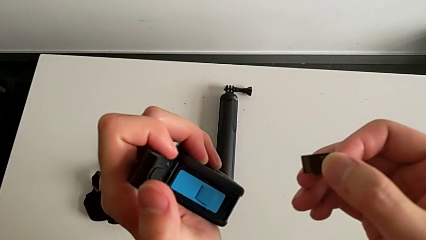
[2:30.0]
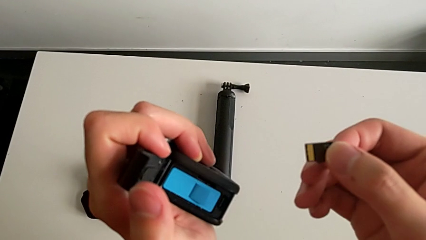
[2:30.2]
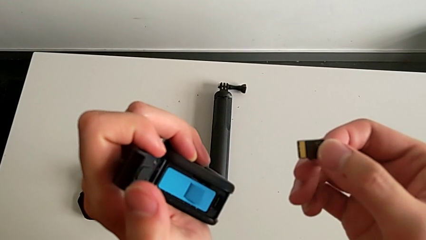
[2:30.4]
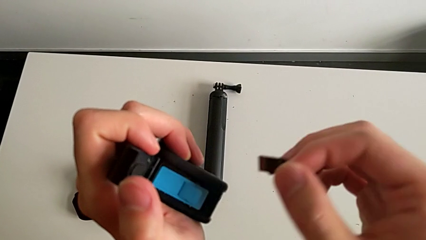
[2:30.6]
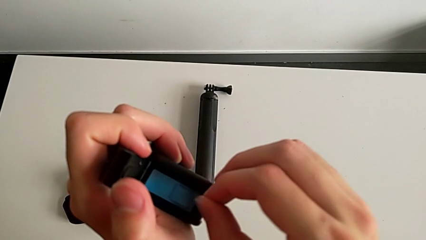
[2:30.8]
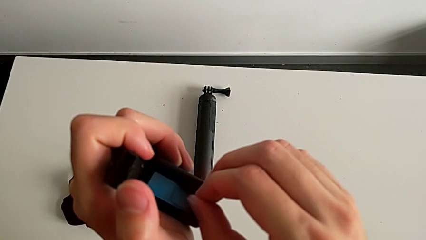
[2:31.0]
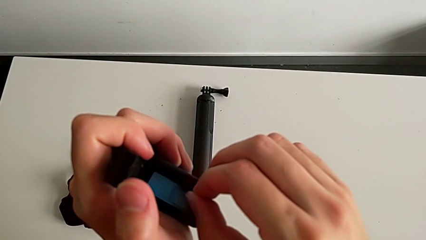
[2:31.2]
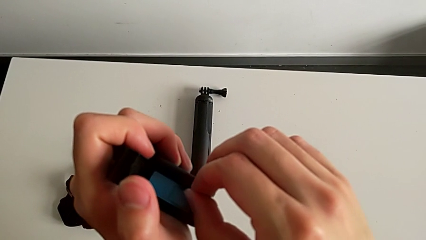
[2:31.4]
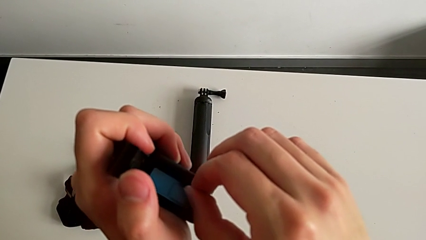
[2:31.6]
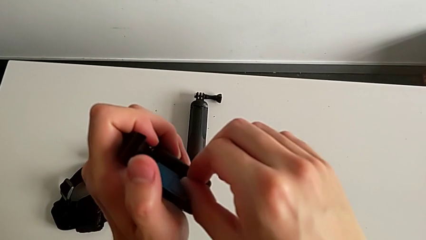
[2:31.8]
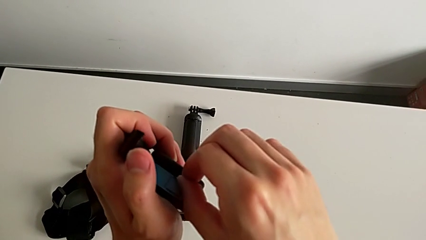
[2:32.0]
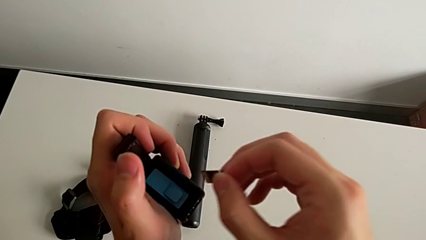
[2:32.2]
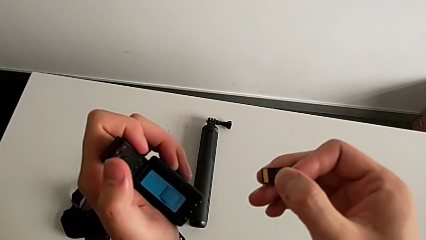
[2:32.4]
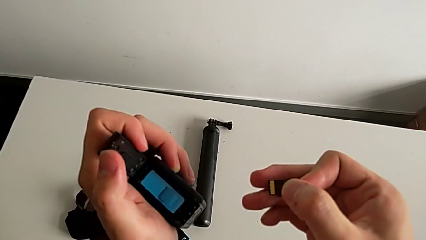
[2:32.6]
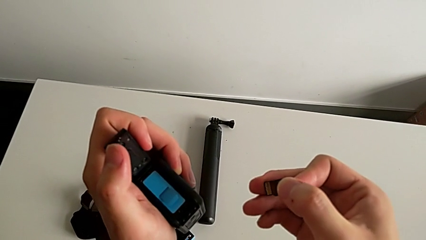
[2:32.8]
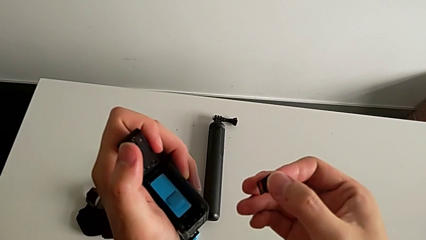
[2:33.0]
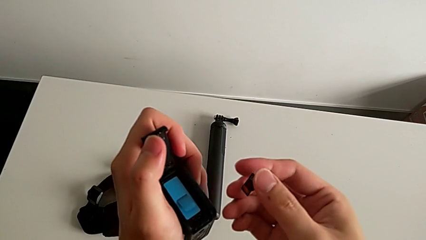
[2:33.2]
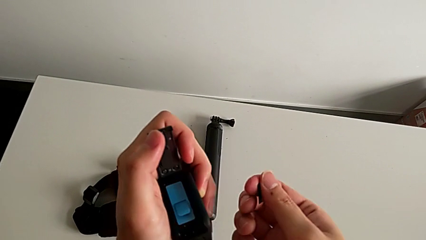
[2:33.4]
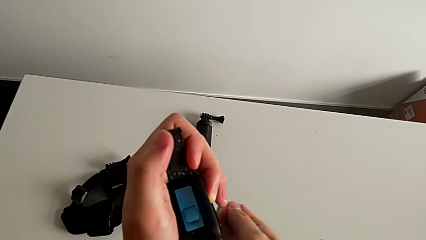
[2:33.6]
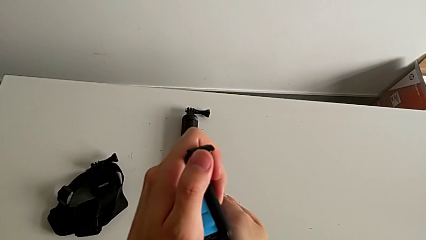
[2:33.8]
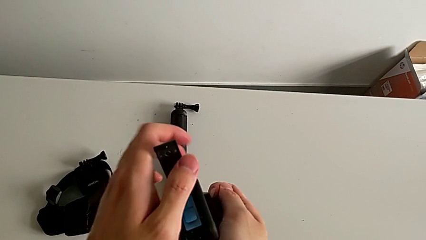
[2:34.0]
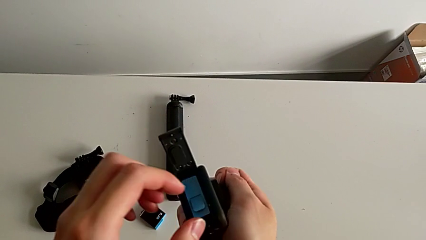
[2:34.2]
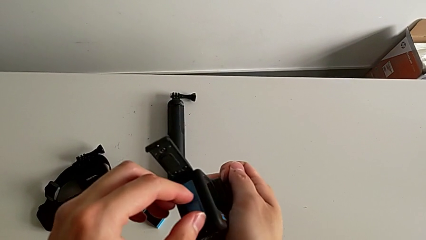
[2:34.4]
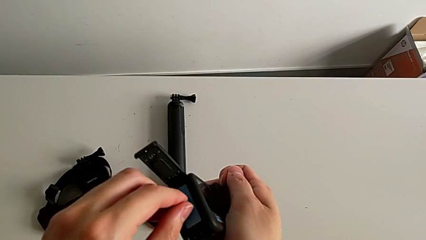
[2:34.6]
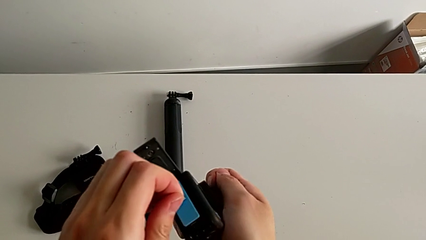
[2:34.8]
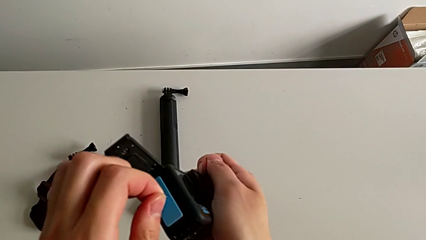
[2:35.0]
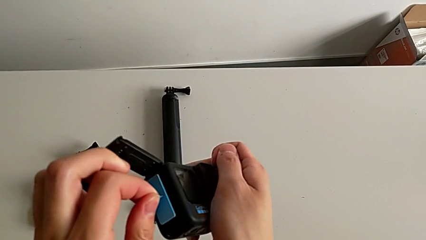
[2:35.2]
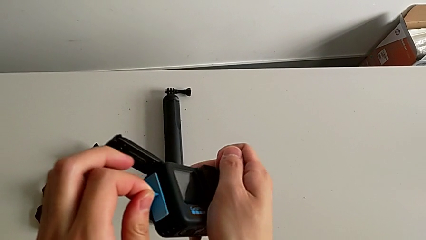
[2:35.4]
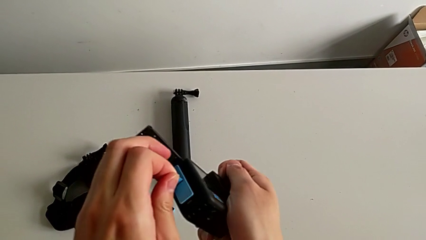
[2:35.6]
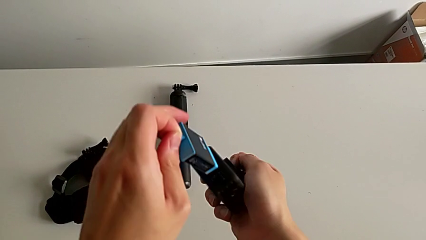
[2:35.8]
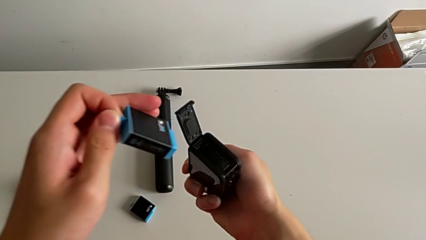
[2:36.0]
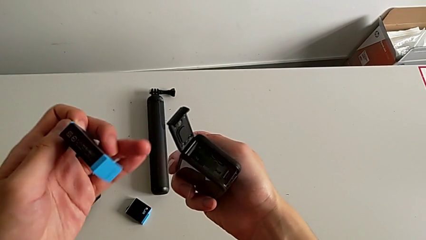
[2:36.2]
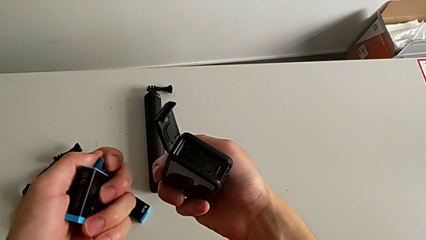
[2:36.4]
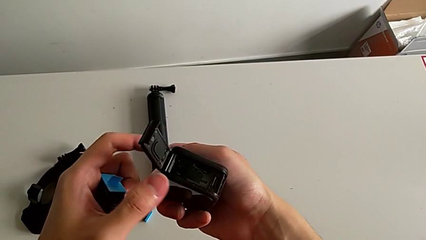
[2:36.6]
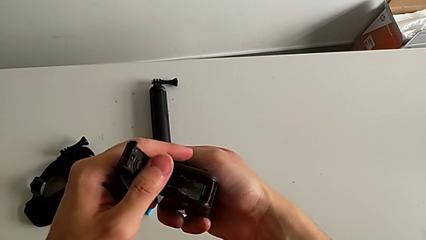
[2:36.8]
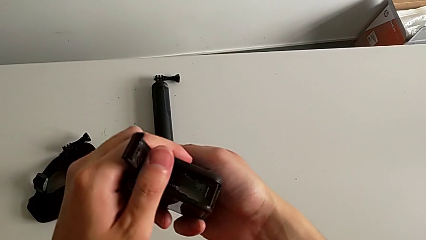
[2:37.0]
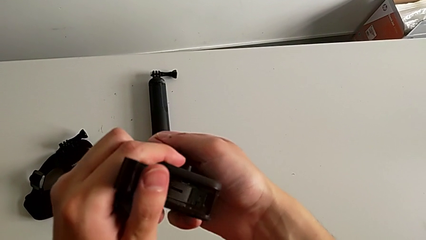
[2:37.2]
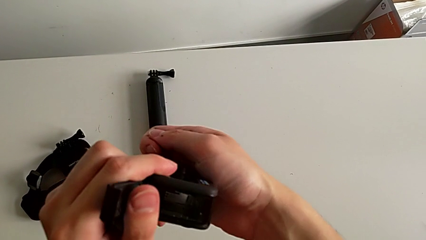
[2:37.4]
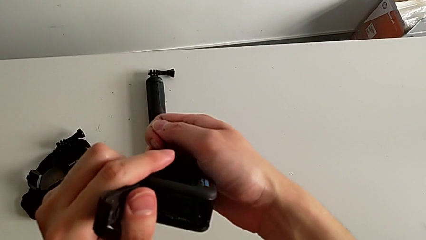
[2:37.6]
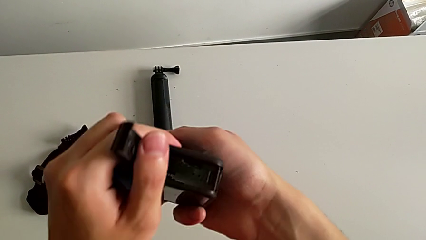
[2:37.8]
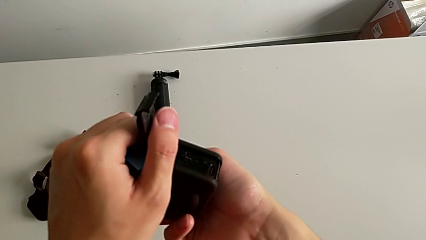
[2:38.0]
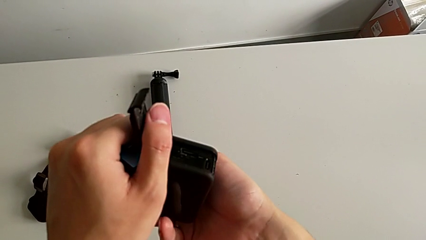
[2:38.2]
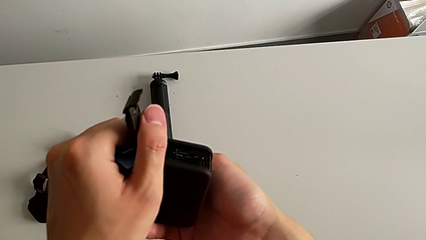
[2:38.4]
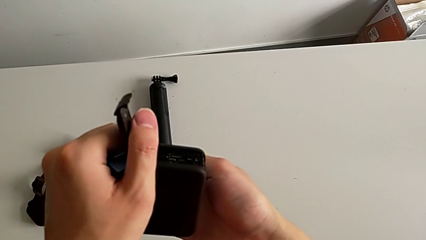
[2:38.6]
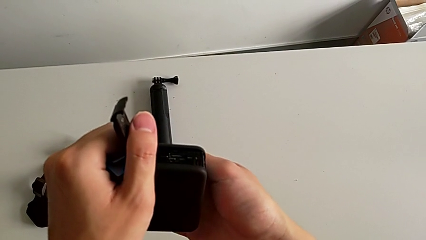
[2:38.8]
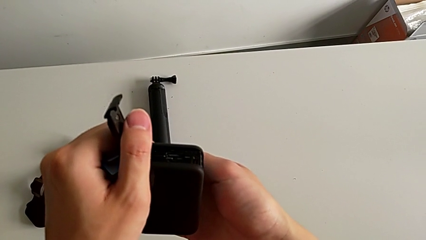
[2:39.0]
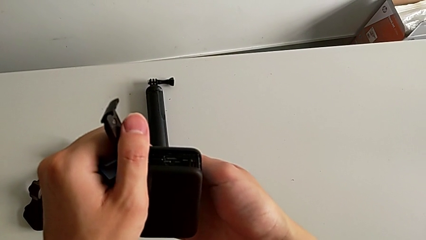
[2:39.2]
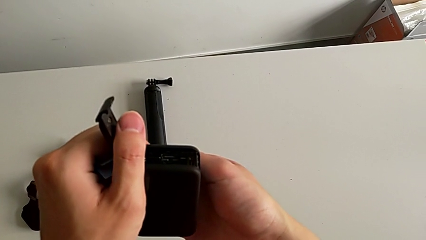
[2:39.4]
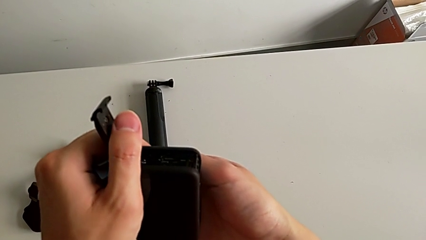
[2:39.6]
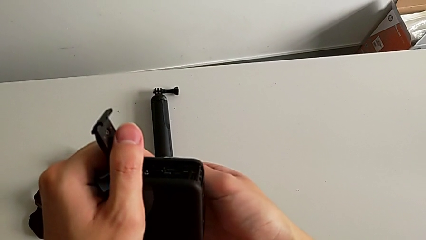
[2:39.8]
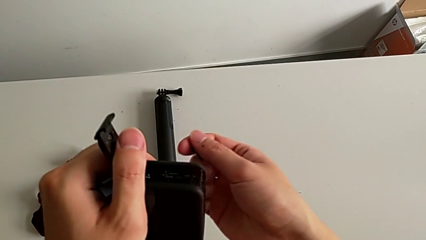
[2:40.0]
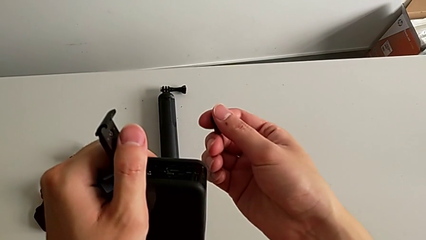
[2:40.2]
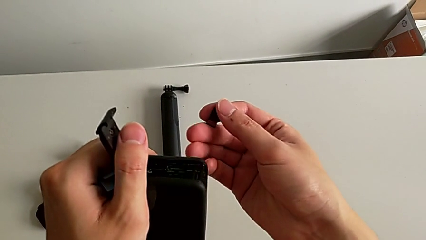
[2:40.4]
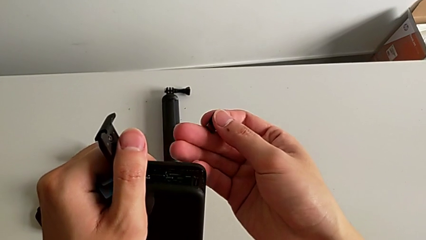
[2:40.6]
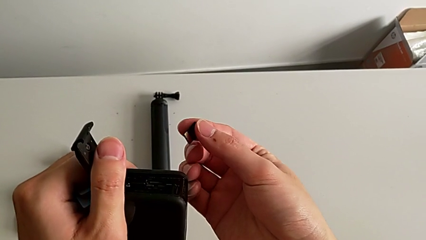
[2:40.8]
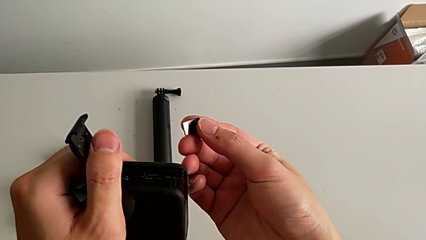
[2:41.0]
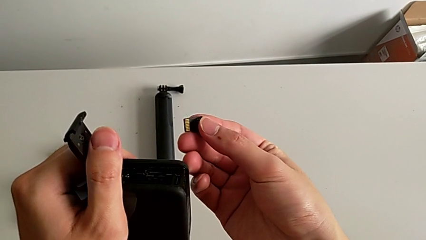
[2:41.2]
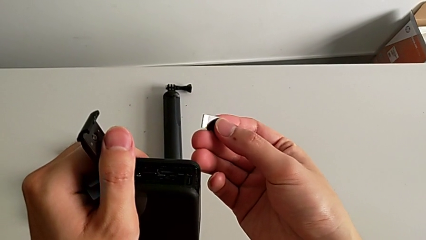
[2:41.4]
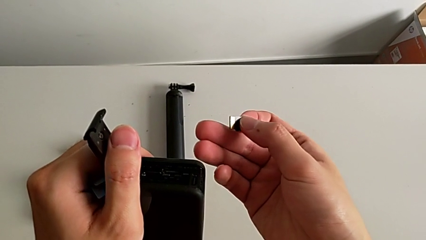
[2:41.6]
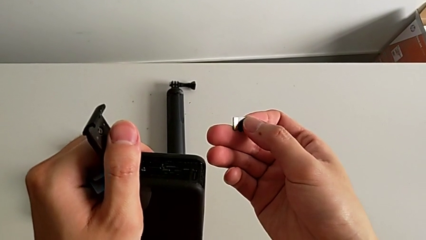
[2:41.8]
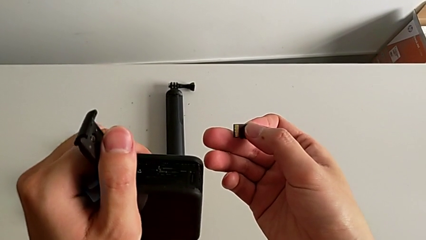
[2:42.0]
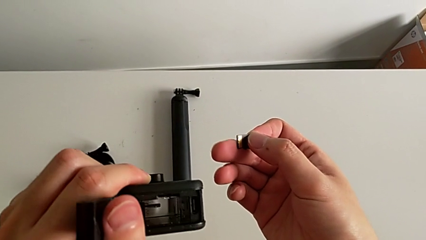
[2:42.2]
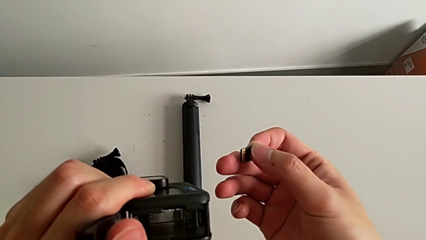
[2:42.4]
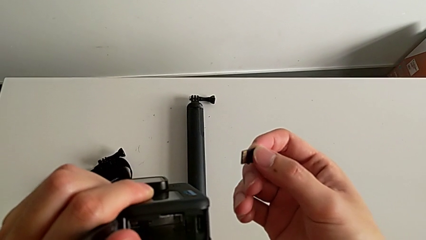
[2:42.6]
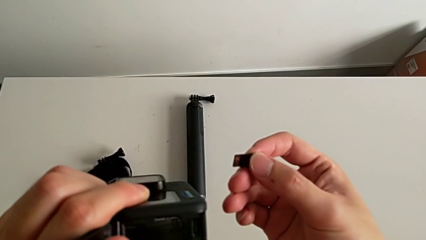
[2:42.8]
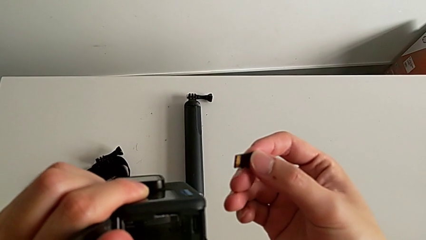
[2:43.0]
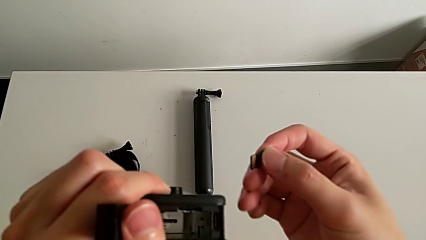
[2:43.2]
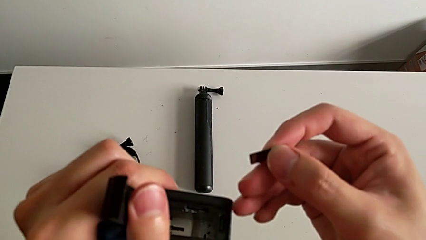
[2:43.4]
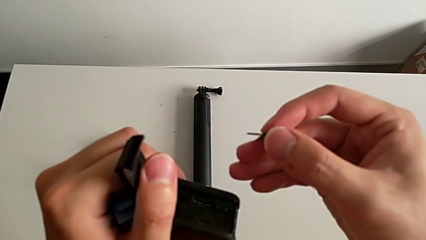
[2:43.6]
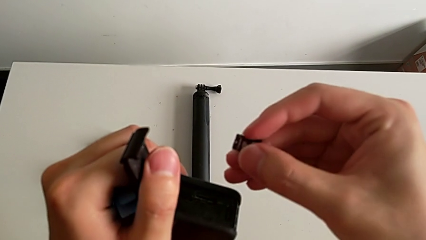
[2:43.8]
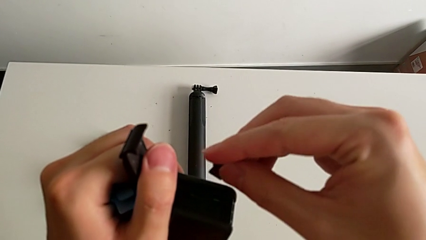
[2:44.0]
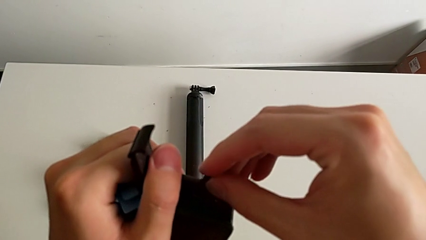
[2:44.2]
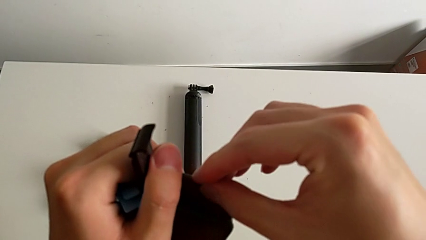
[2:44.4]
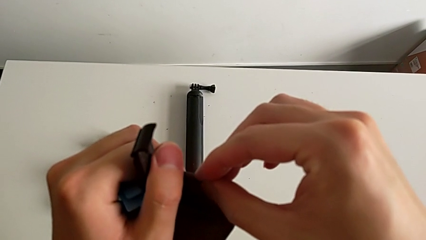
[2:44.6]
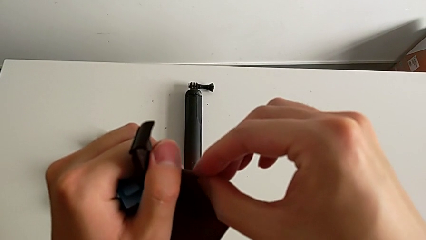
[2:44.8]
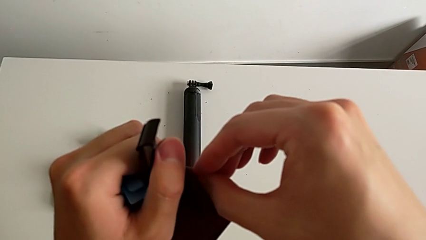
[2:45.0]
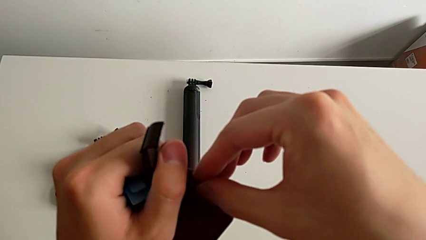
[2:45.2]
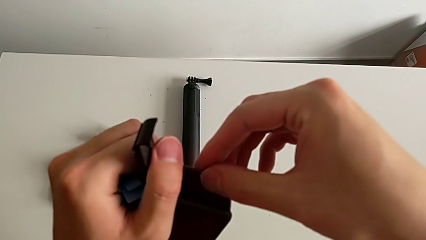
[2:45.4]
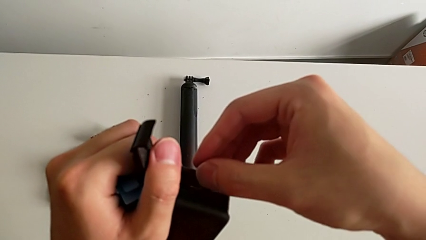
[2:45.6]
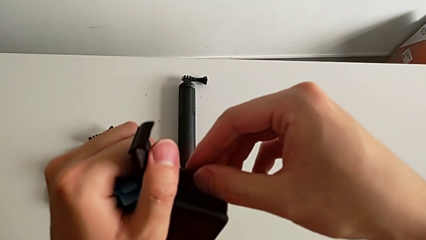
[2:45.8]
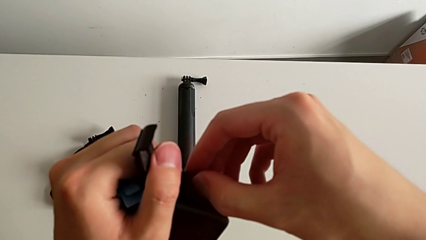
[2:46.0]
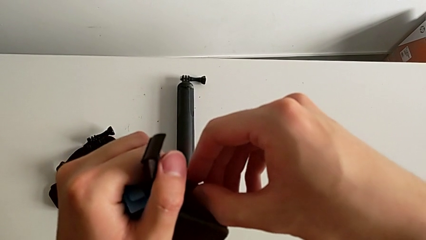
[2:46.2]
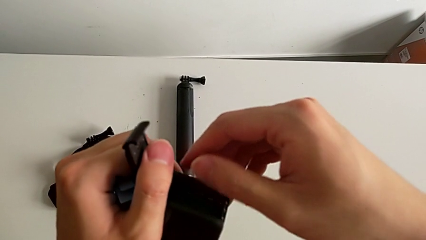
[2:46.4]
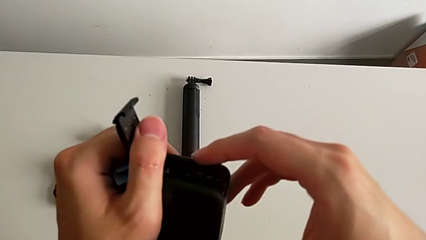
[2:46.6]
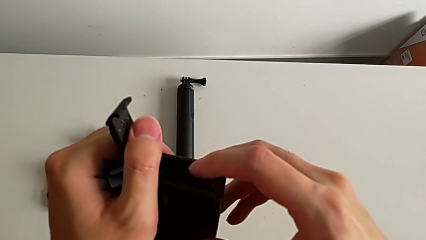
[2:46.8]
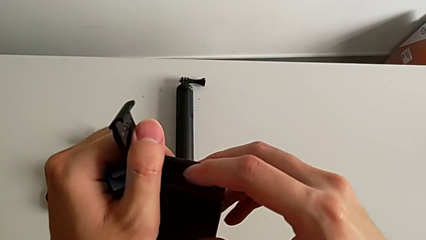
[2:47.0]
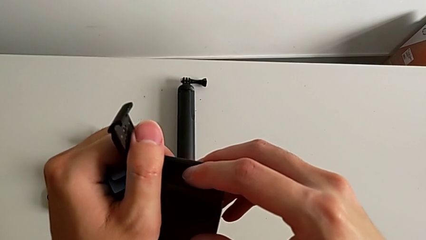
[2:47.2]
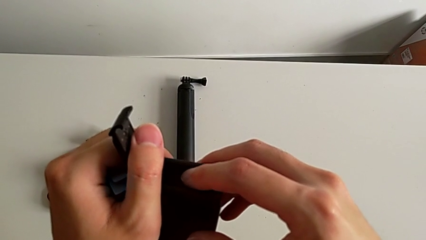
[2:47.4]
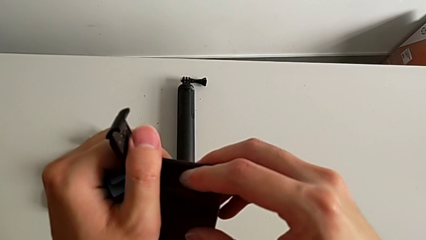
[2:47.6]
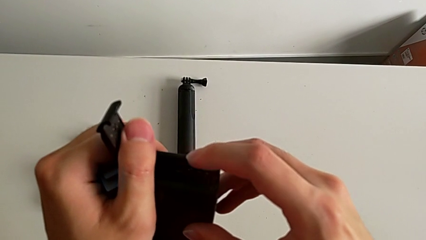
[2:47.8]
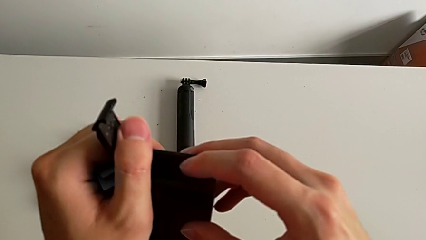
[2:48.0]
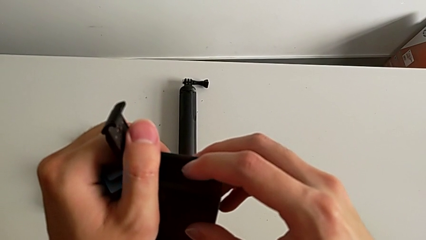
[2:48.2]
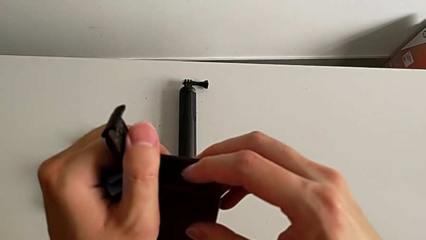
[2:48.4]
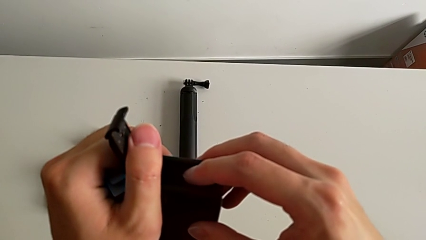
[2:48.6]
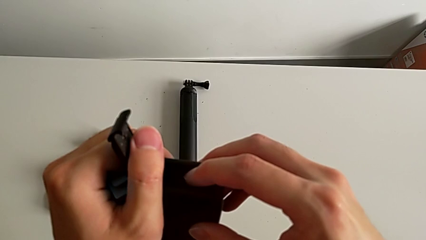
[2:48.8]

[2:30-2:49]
The camera wearer is changing the micro SD card in the GoPro. They withdraw the SD card, insert it, withdraw it, withdraw the battery, rotate the SD card, inspect the GoPro and begin to insert the SD card.
